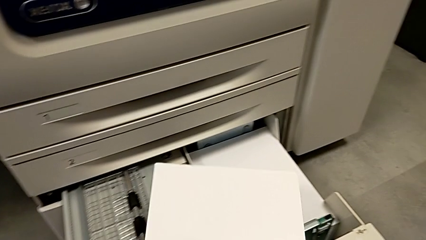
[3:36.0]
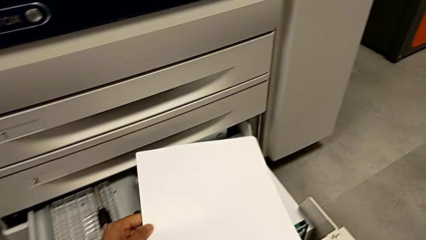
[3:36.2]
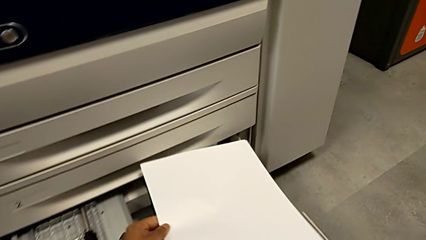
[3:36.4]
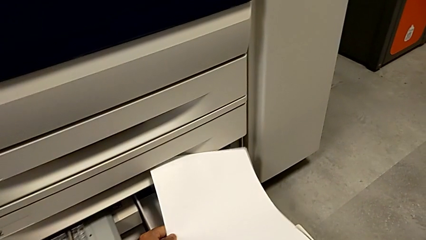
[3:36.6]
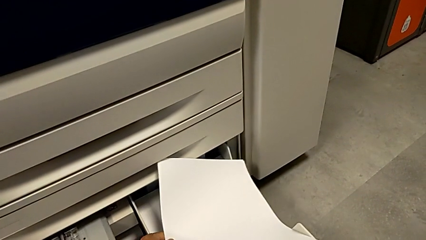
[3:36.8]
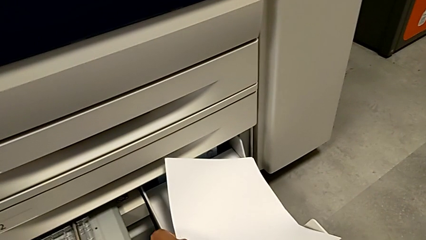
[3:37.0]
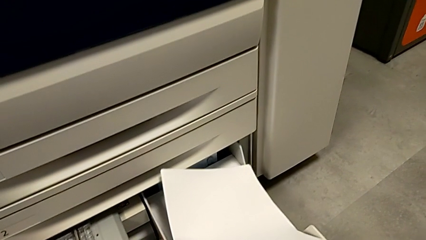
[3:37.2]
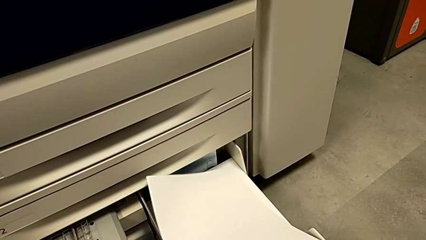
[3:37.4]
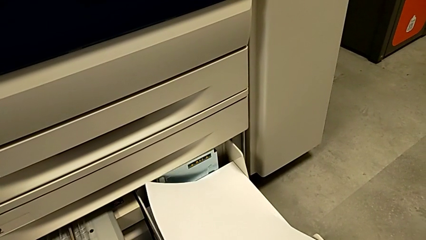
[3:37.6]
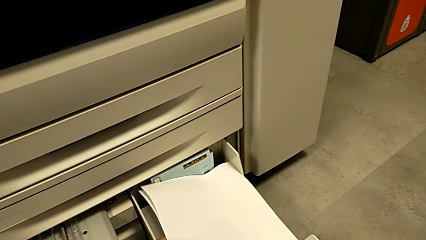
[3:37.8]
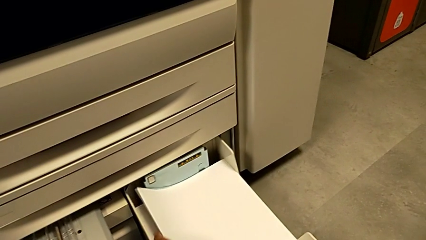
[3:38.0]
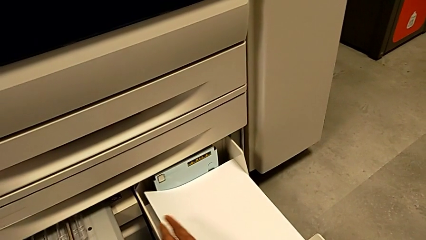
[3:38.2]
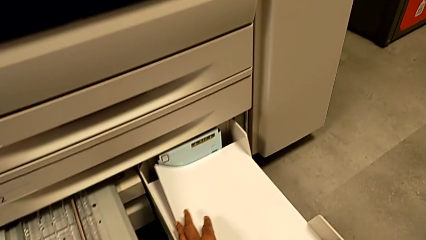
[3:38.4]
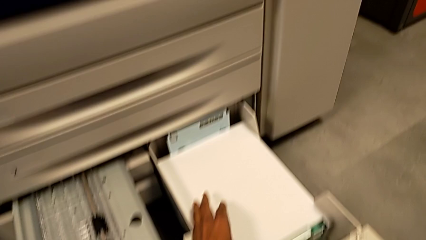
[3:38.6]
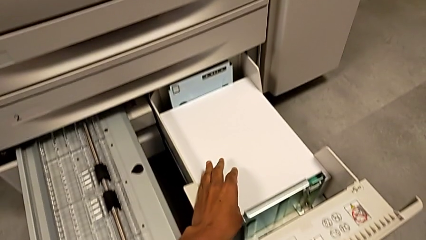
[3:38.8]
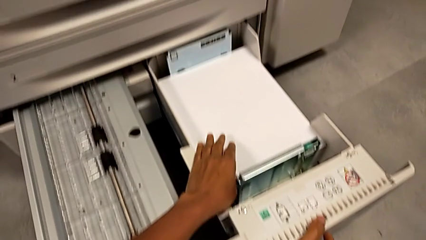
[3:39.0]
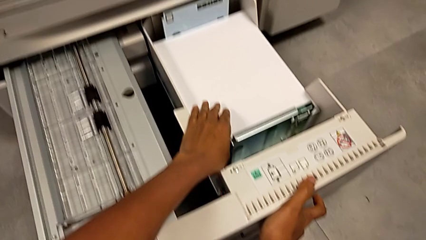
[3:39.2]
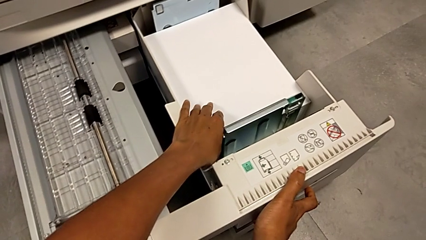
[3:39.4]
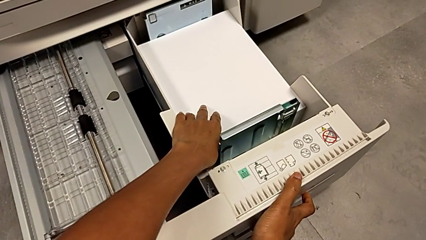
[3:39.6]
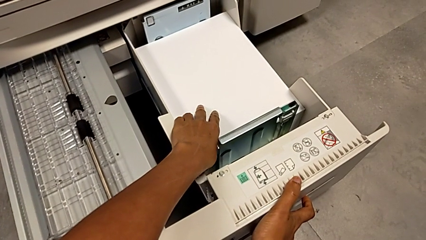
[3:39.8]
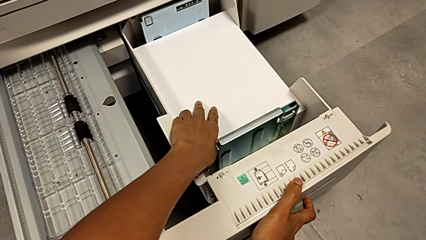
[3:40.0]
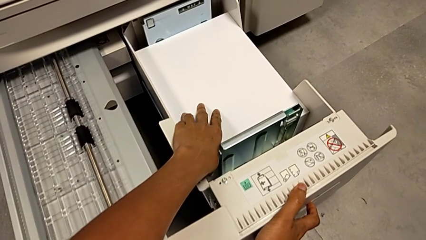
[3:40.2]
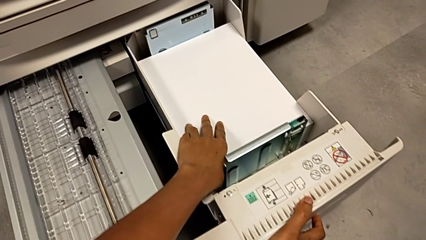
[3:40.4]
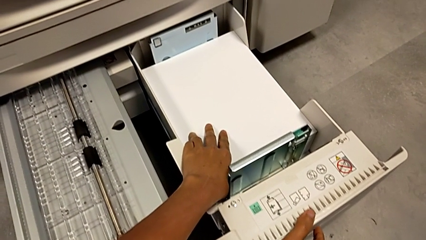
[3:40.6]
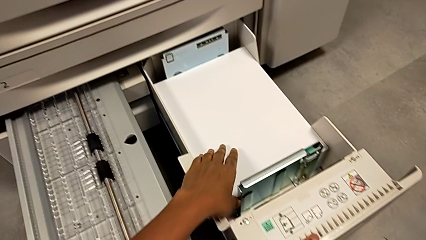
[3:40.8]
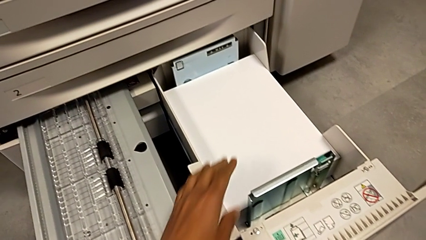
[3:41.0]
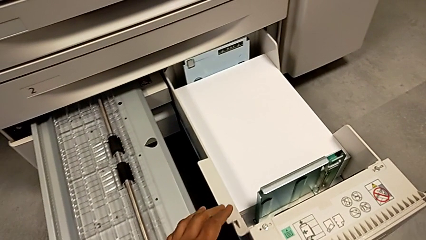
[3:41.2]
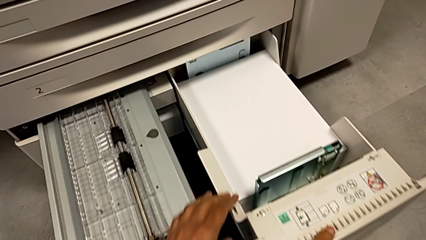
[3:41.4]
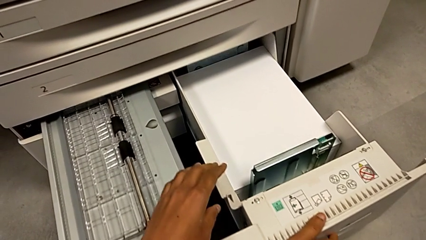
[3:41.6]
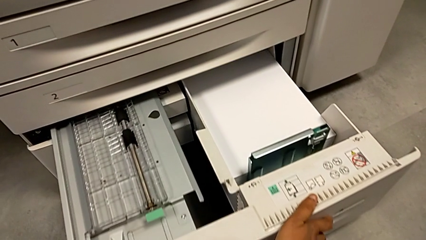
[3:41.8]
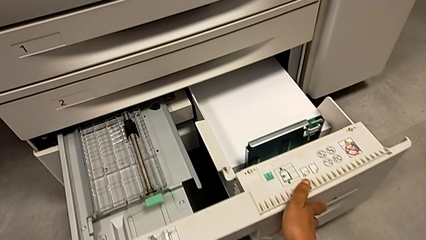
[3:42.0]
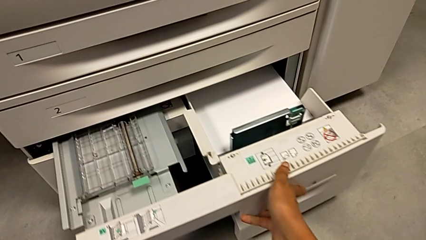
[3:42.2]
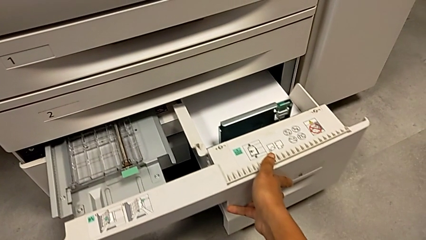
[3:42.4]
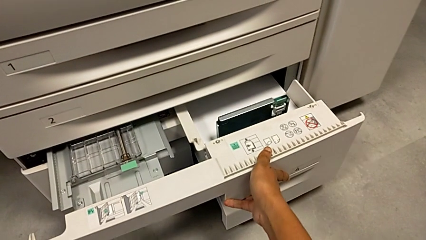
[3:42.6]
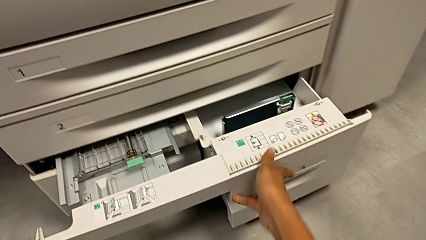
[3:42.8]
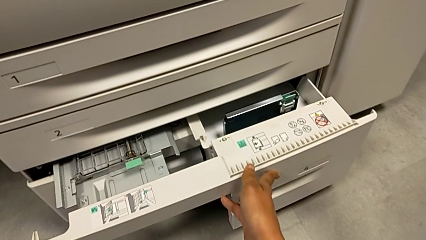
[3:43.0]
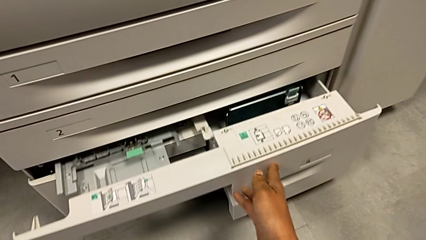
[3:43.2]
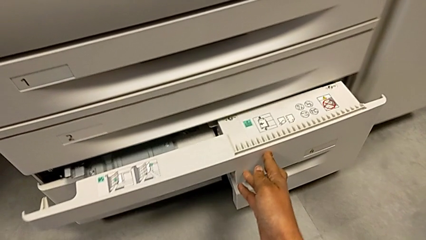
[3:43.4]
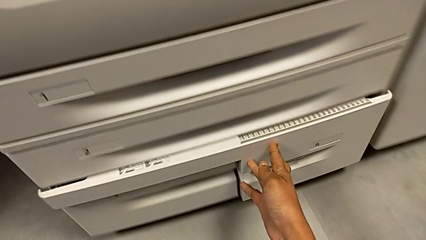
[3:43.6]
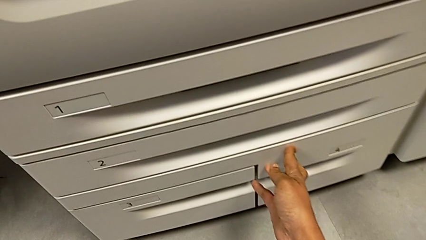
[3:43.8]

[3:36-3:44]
The camera wearer is loading the paper stack. They place the paper stack and begin to close the fourth paper tray.
